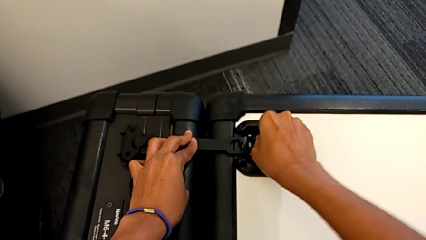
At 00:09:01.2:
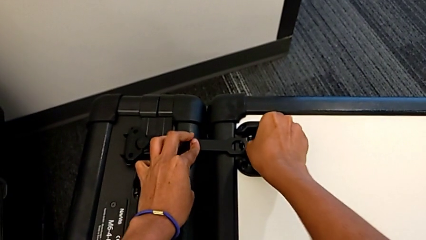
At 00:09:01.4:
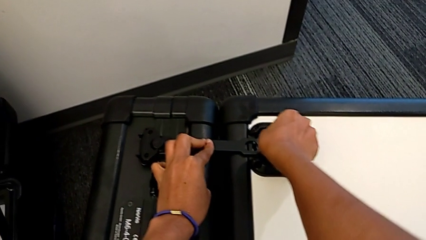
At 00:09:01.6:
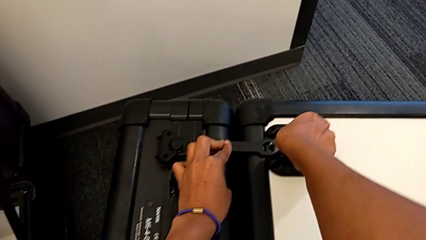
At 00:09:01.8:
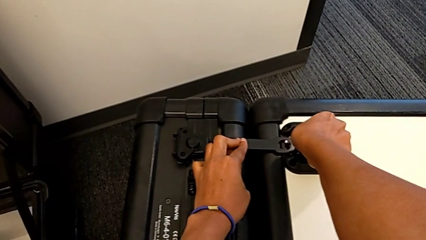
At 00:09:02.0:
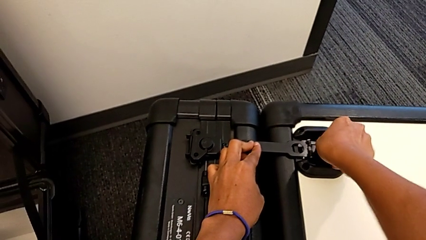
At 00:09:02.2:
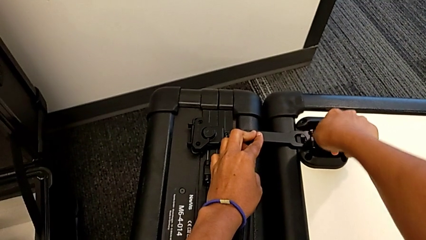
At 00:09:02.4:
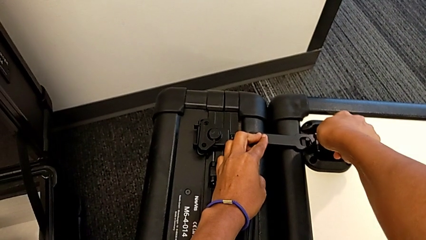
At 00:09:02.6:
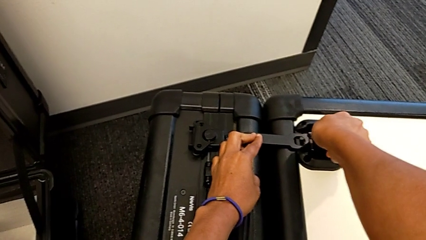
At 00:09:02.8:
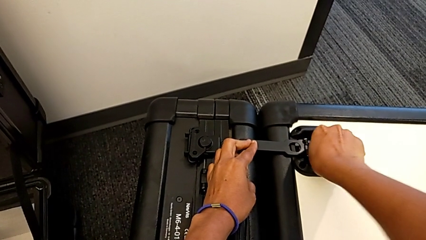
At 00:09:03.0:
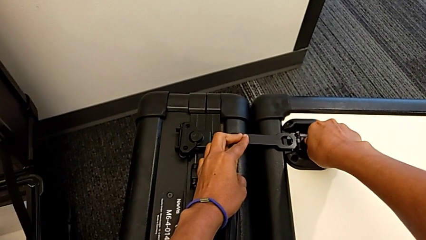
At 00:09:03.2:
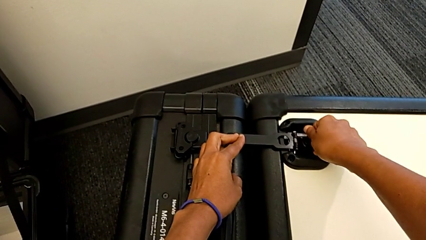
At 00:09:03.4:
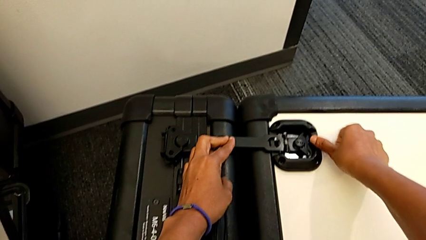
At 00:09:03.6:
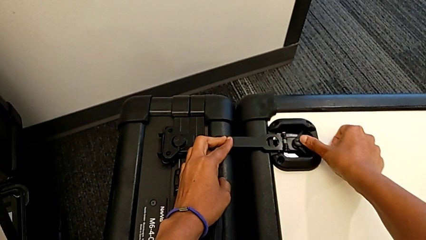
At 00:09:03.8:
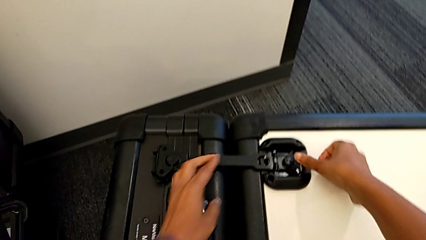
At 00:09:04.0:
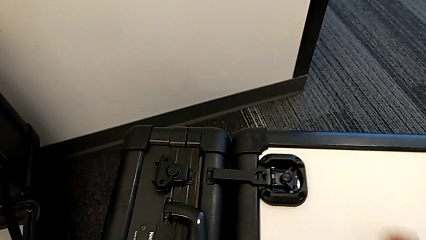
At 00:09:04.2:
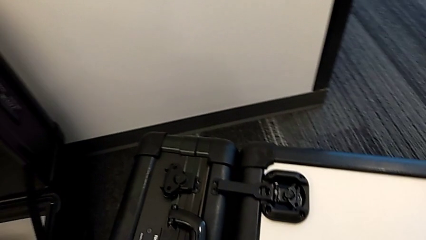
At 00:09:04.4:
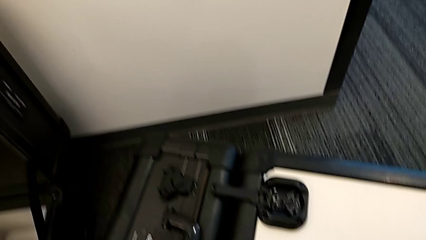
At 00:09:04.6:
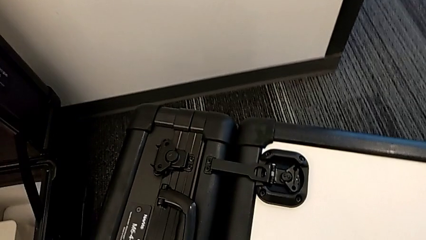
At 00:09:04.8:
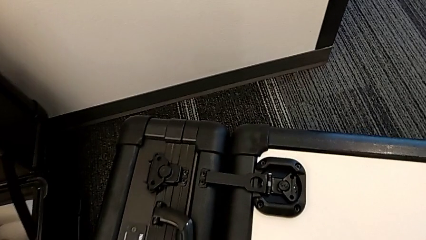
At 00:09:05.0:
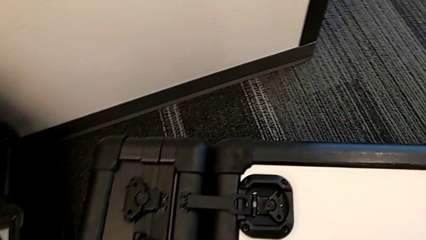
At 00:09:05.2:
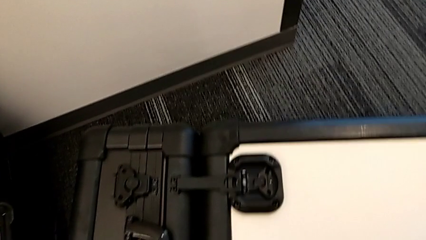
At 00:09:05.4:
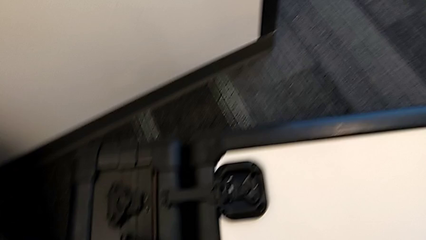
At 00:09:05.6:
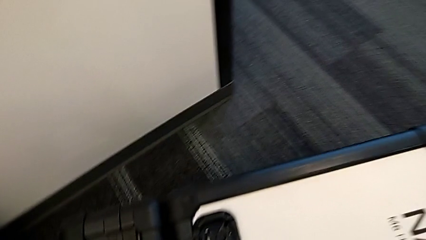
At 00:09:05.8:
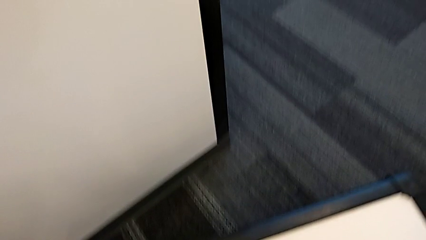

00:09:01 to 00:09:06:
The camera wearer is disassembling the M6 head from the M6 body. They keep closing the box lock.

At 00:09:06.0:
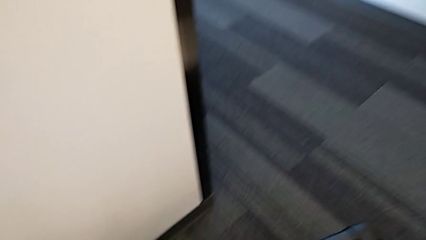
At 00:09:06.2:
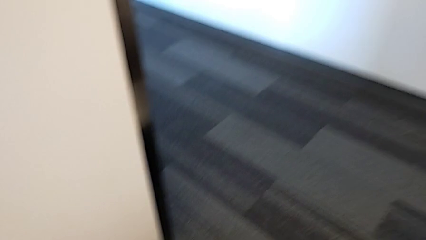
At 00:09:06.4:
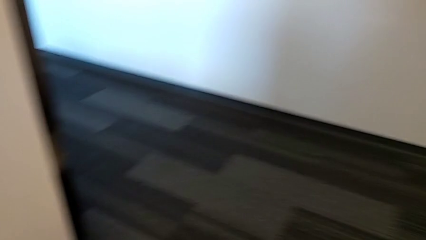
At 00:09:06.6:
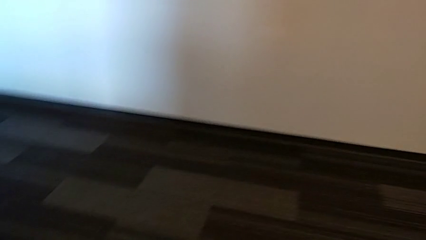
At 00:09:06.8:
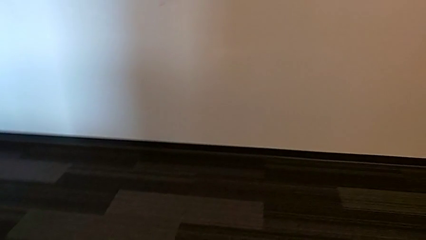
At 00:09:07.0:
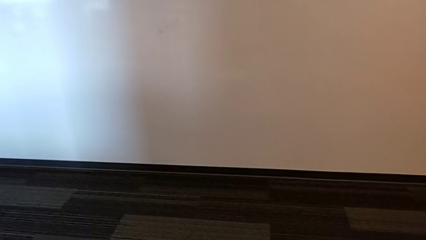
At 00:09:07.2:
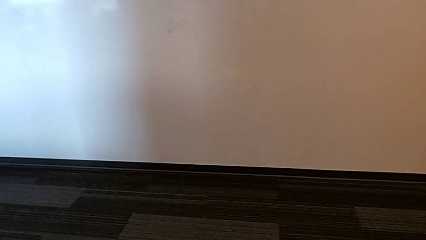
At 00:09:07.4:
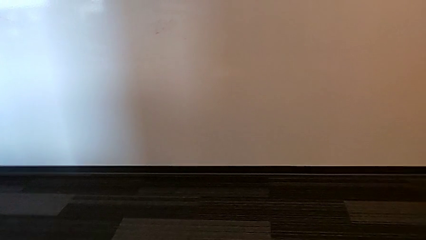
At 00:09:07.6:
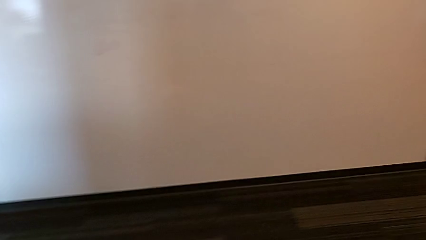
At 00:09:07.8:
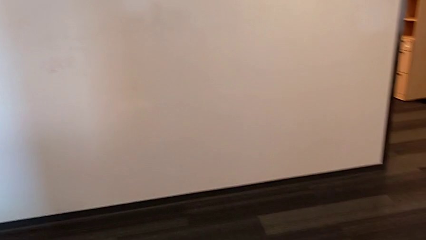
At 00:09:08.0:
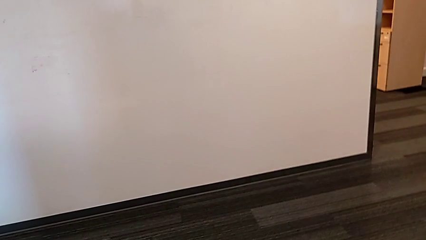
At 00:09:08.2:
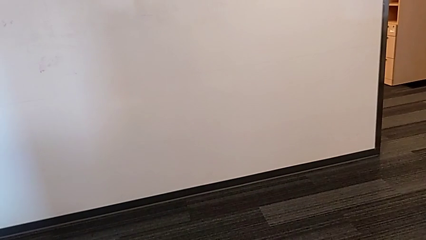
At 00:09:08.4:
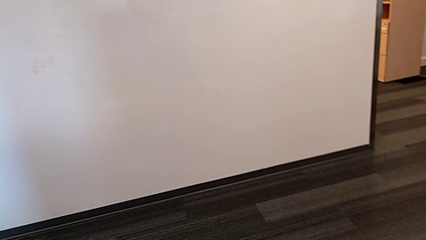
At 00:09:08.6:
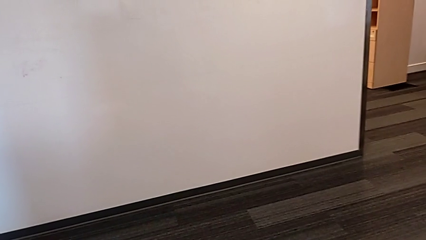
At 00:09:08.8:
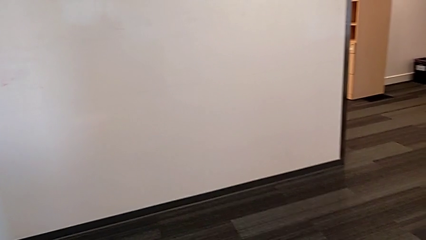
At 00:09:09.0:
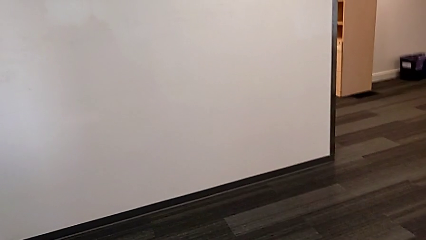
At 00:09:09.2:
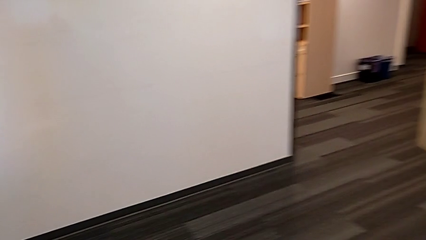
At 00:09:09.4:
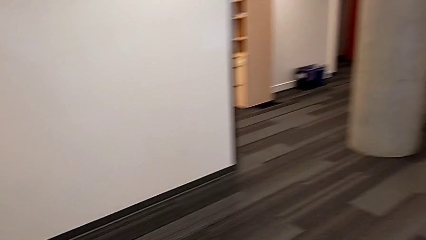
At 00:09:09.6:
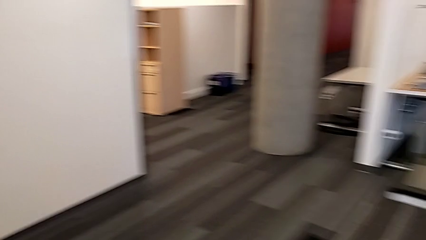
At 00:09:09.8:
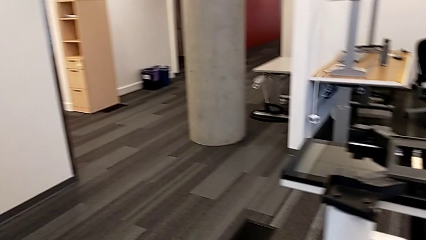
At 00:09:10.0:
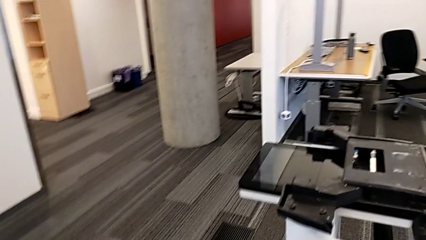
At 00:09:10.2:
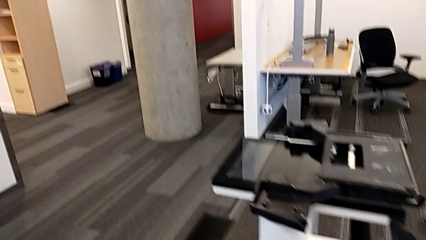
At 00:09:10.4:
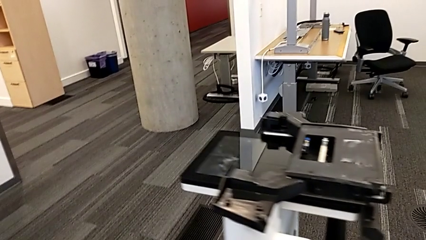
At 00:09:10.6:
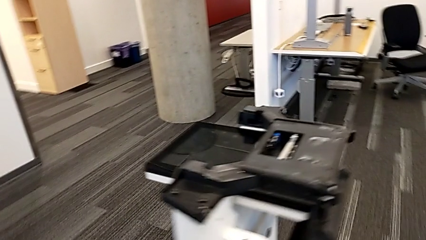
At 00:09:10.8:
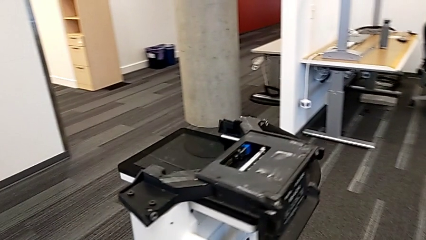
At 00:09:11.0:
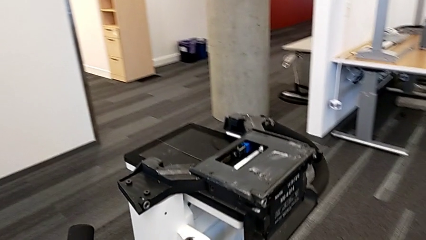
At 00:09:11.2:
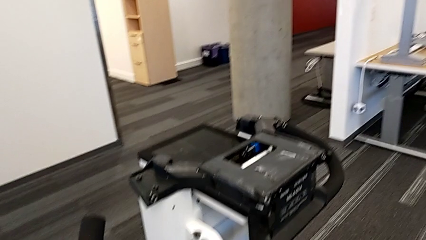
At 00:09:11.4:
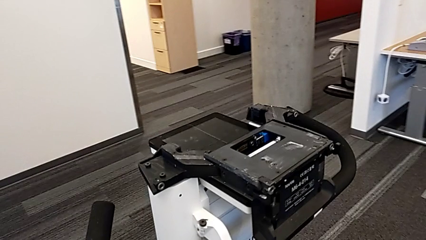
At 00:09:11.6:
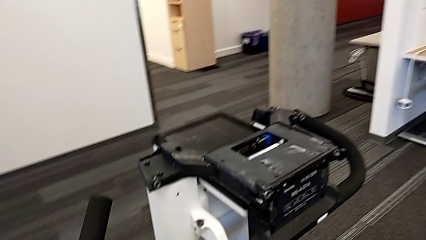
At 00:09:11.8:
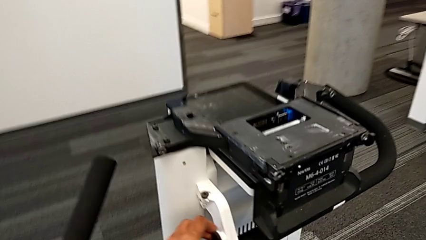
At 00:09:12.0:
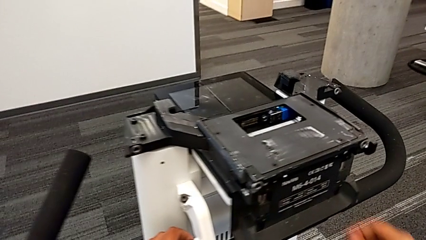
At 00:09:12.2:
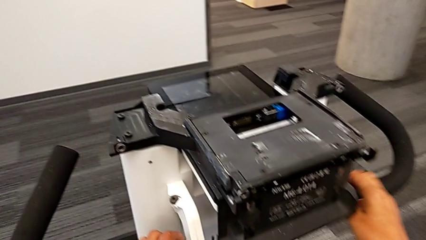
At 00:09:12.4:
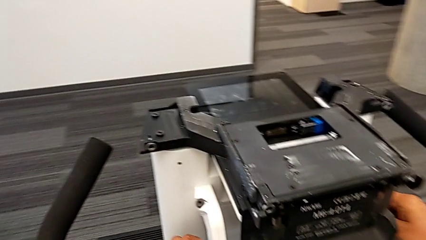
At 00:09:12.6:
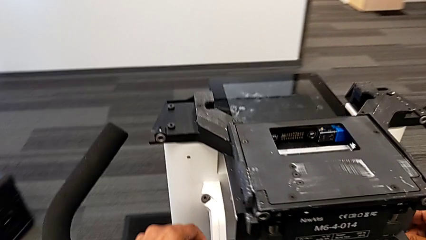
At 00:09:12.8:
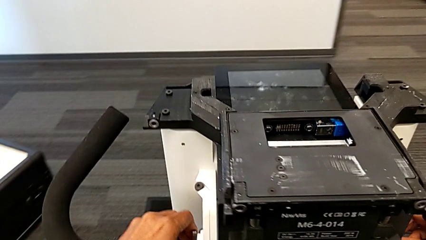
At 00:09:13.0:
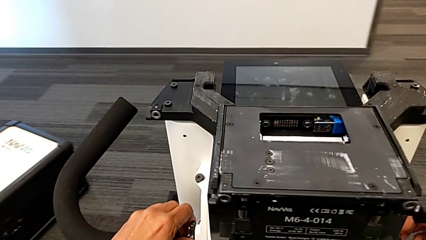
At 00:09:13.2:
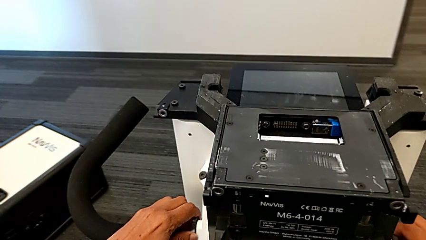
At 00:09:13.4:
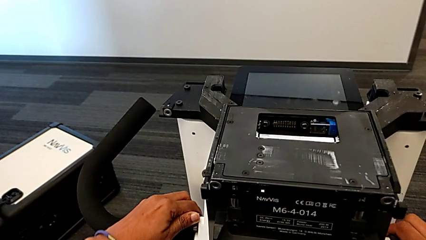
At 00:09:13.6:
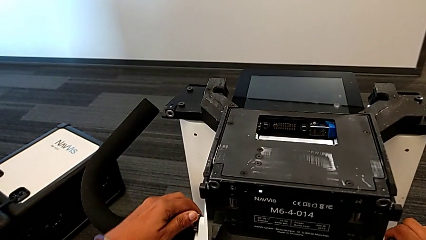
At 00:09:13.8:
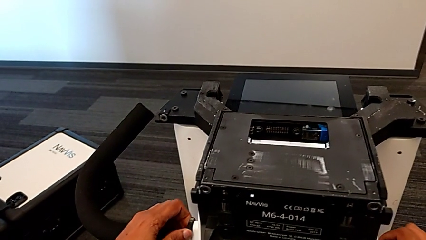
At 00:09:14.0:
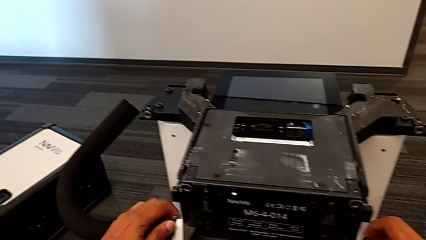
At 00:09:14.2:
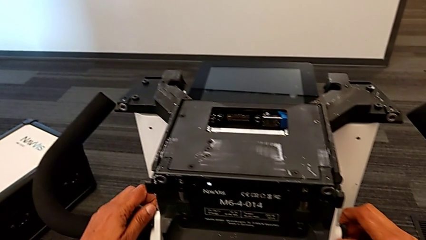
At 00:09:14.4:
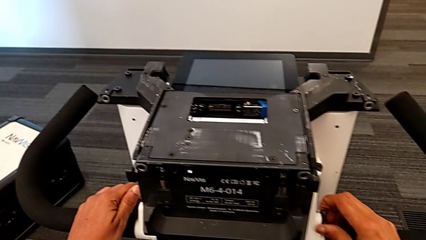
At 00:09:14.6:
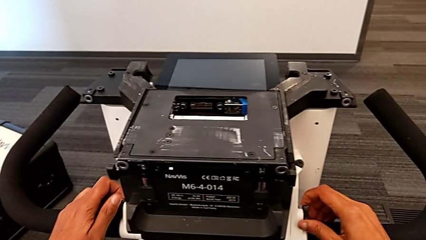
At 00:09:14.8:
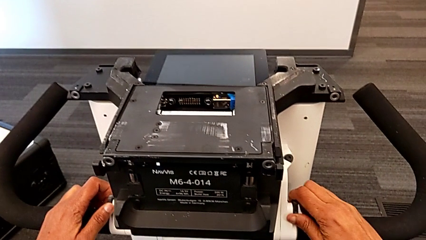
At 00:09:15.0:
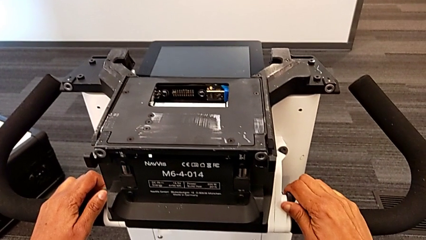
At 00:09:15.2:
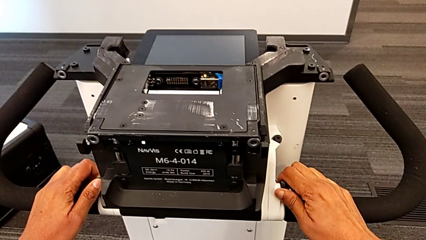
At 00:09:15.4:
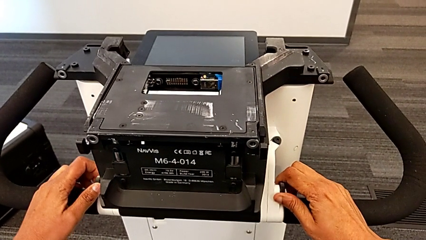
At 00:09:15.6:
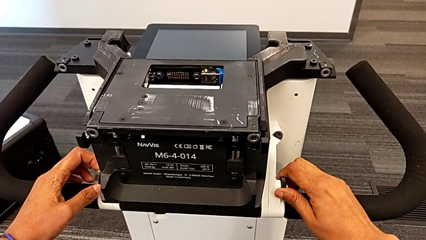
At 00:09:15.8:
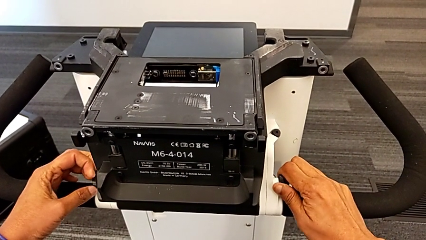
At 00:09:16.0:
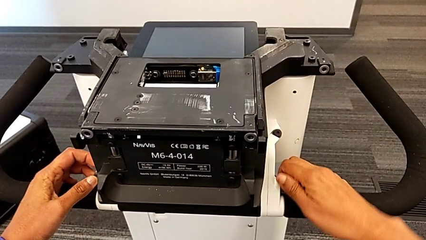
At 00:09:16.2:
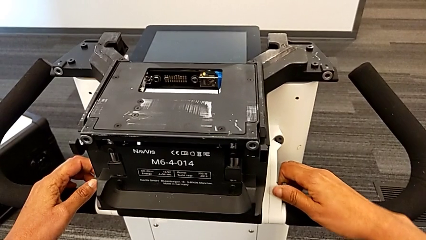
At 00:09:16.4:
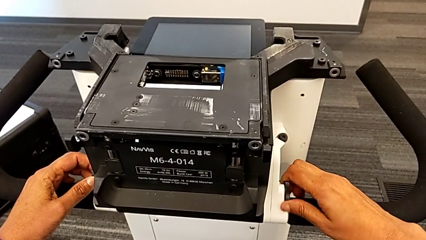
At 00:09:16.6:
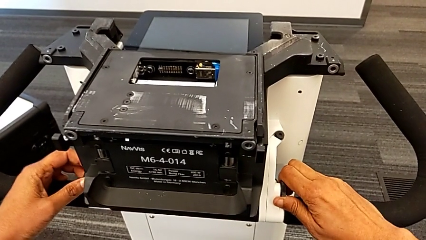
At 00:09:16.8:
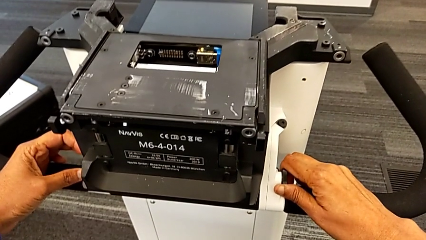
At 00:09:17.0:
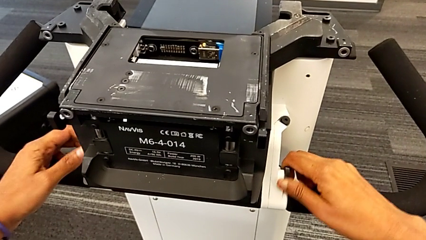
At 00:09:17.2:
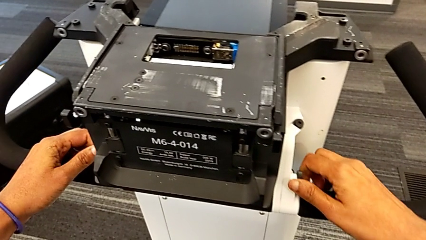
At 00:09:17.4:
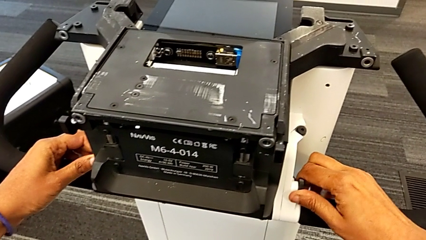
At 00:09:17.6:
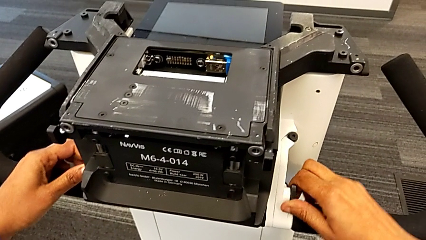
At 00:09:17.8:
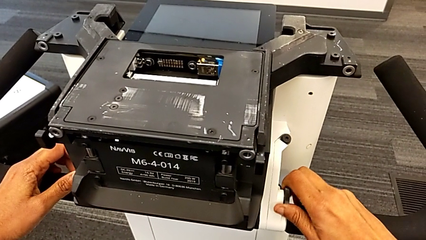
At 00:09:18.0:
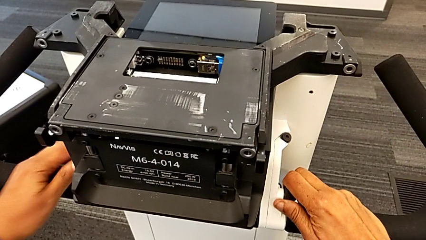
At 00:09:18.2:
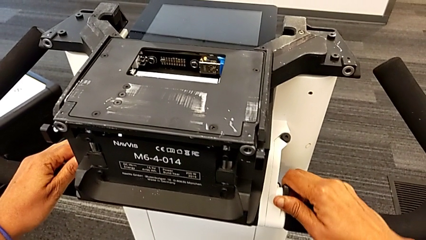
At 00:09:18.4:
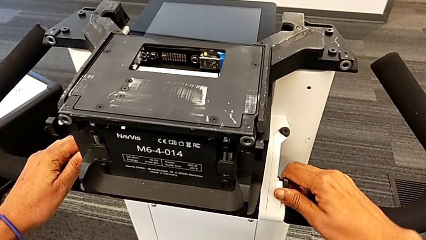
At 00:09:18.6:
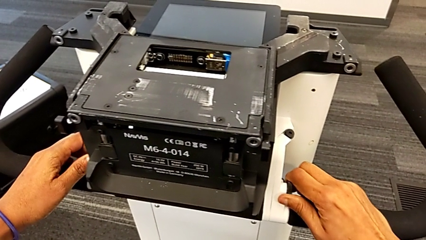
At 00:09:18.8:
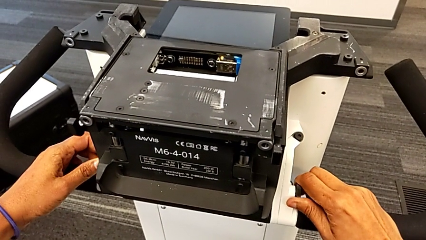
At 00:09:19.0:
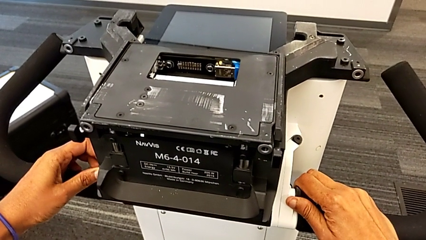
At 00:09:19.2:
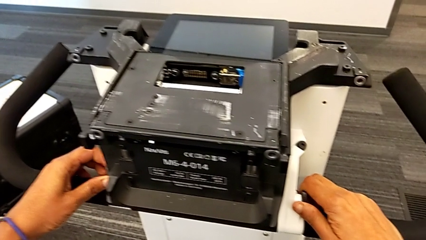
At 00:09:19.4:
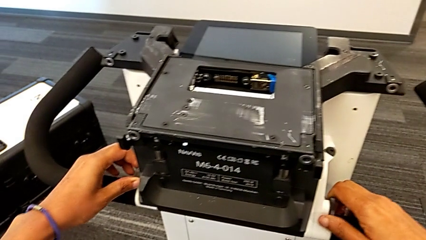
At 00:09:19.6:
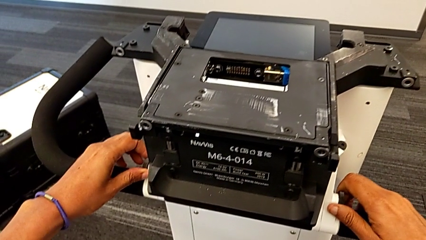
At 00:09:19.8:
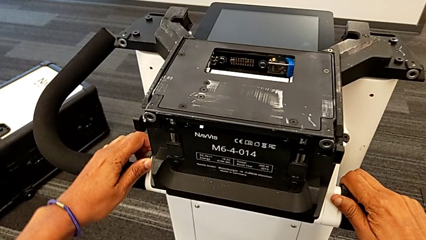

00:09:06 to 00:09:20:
The camera wearer is disassembling the body of the M6. They begin to unscrew the first screw.
